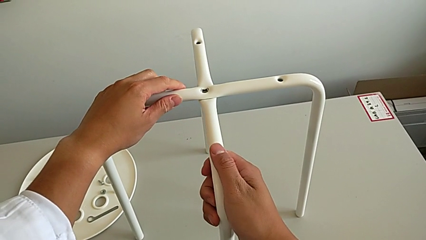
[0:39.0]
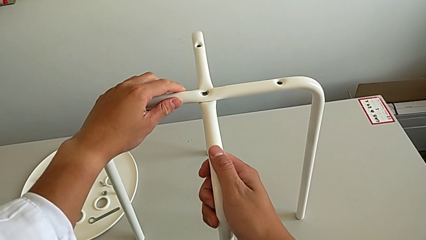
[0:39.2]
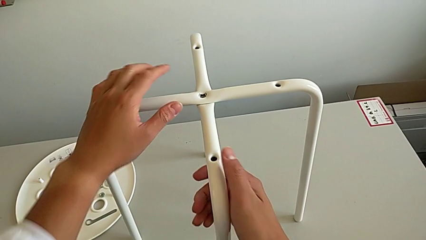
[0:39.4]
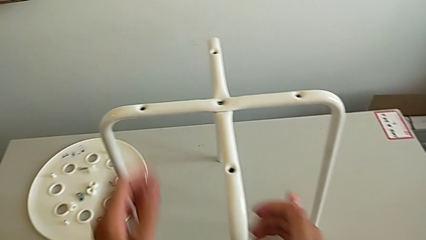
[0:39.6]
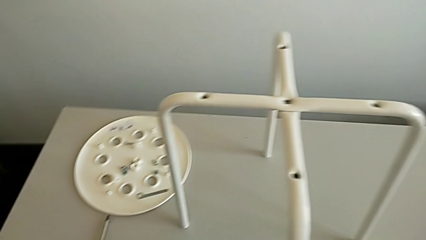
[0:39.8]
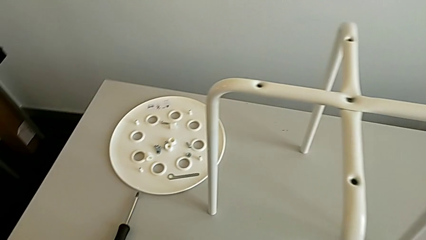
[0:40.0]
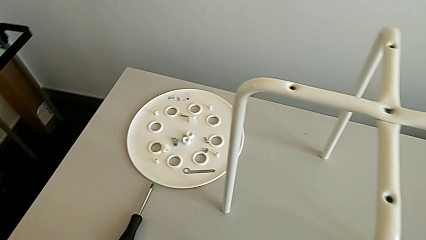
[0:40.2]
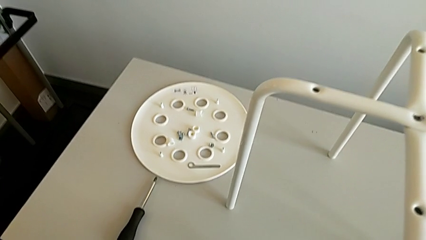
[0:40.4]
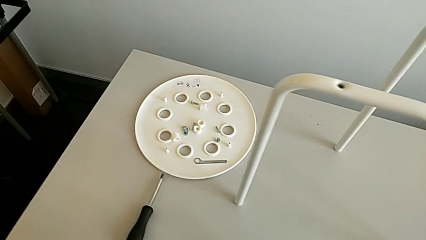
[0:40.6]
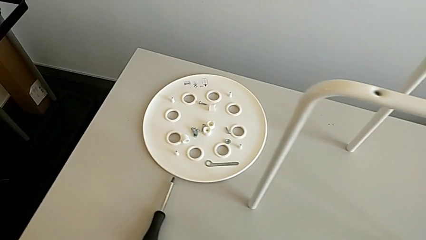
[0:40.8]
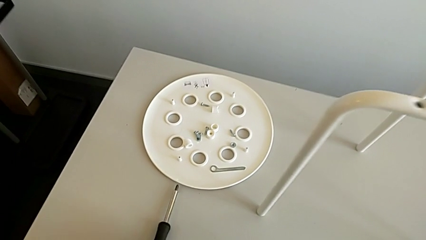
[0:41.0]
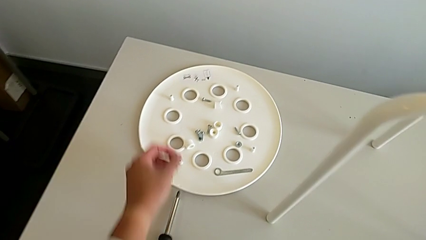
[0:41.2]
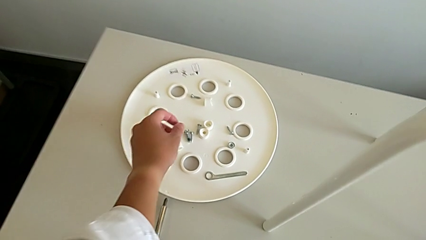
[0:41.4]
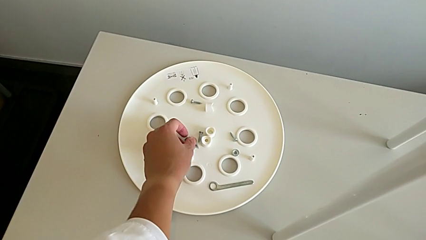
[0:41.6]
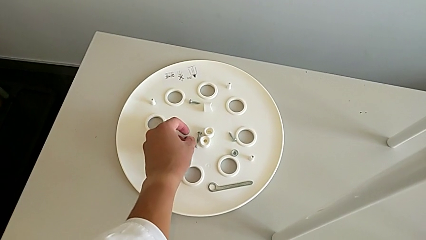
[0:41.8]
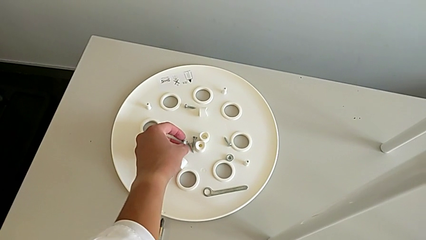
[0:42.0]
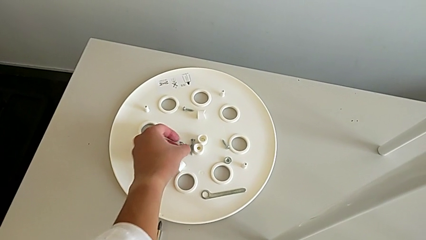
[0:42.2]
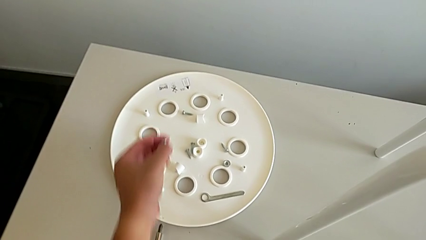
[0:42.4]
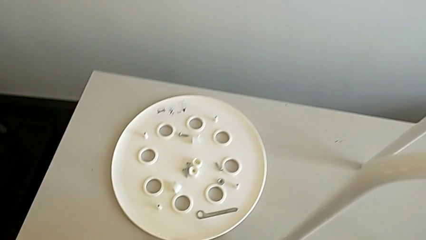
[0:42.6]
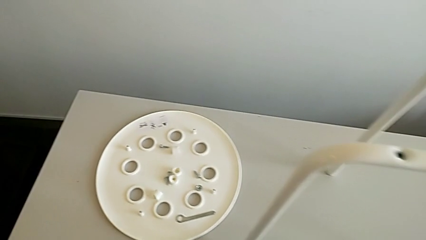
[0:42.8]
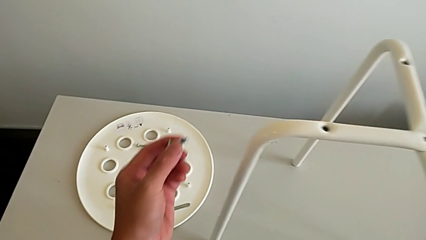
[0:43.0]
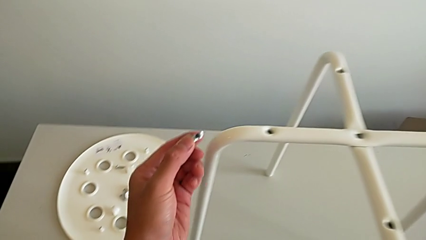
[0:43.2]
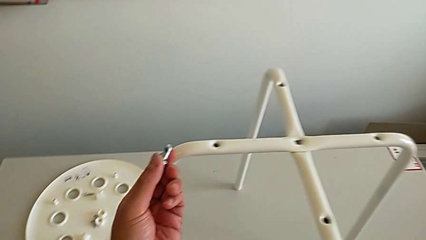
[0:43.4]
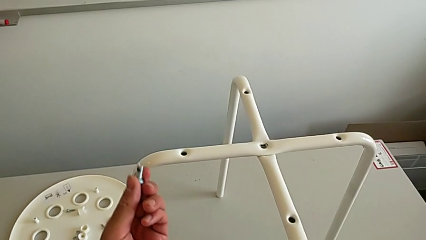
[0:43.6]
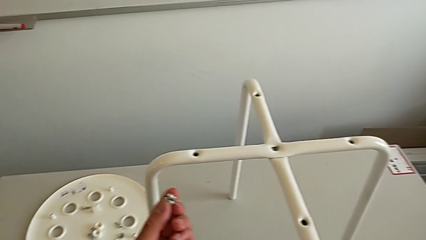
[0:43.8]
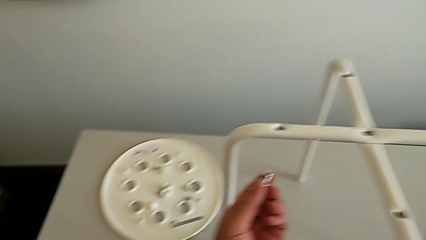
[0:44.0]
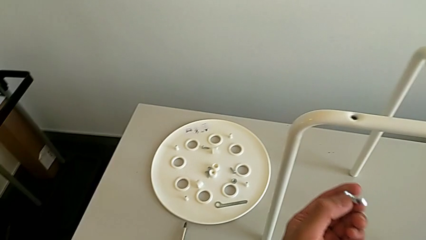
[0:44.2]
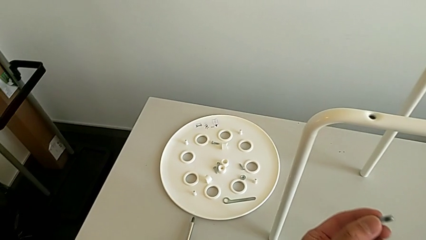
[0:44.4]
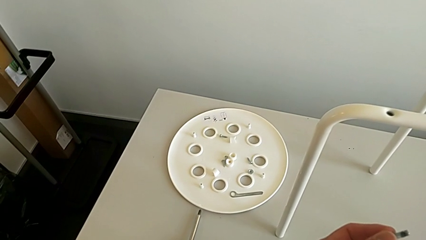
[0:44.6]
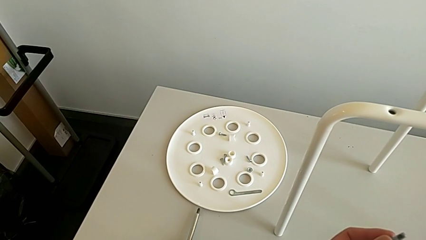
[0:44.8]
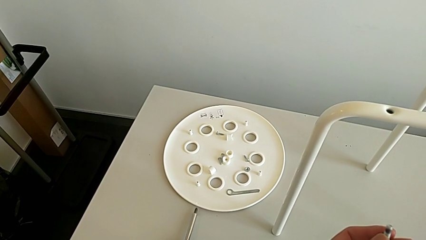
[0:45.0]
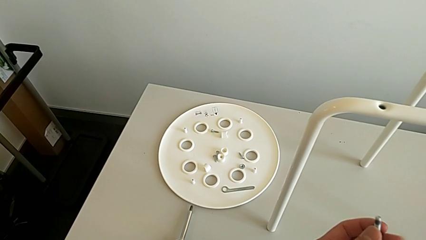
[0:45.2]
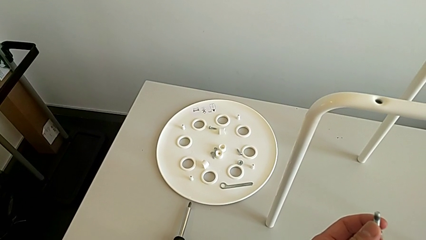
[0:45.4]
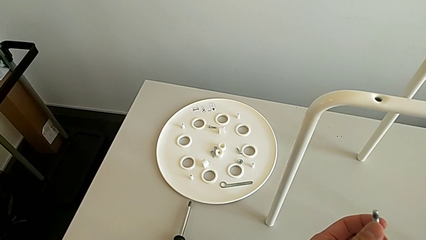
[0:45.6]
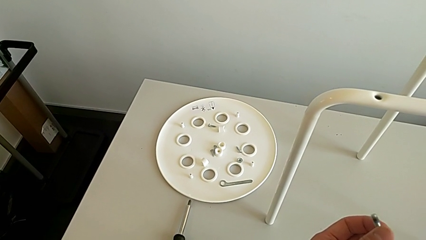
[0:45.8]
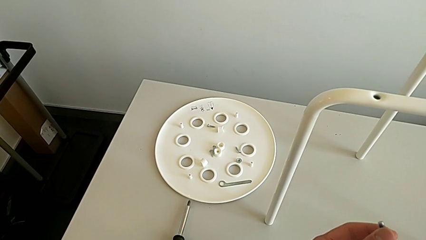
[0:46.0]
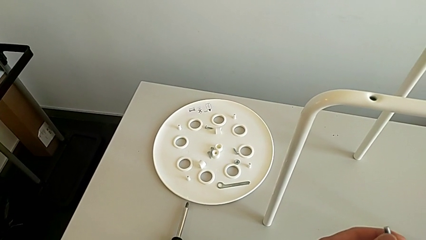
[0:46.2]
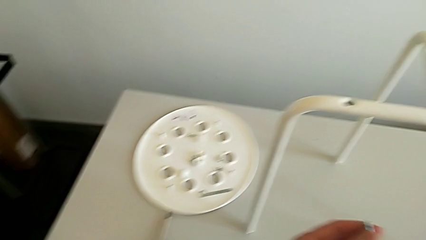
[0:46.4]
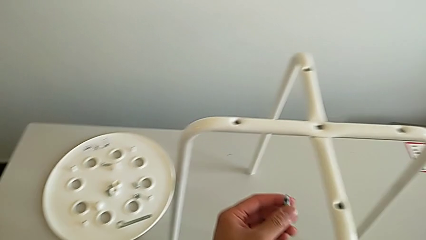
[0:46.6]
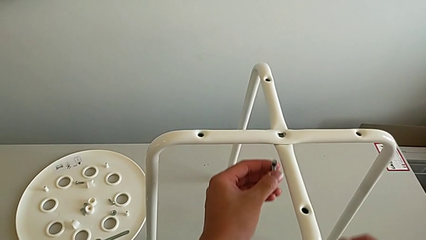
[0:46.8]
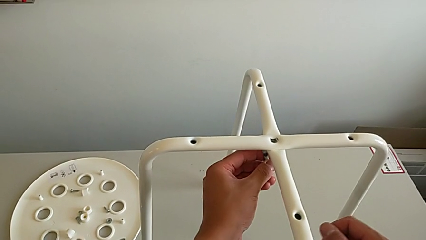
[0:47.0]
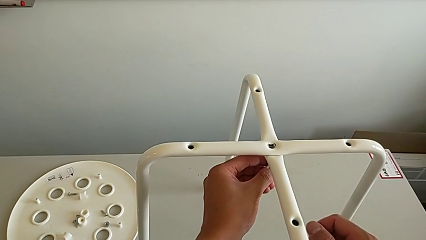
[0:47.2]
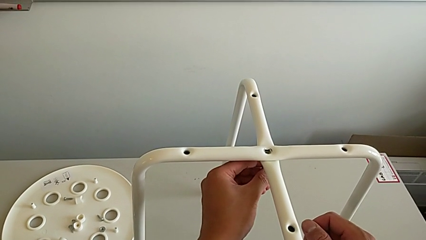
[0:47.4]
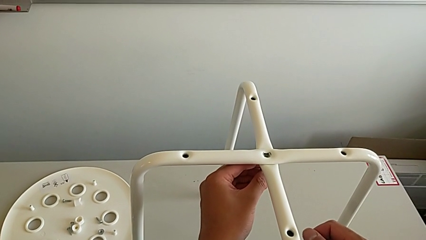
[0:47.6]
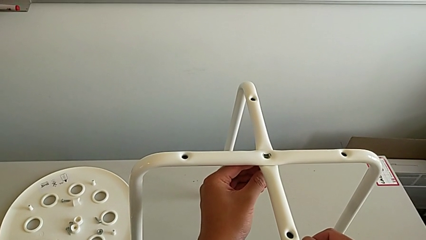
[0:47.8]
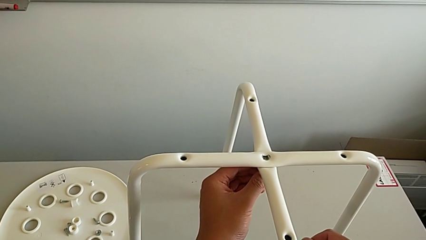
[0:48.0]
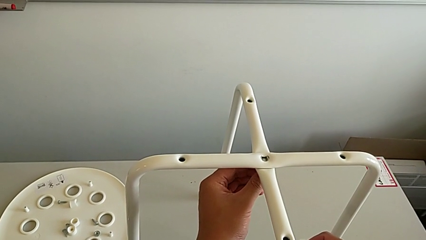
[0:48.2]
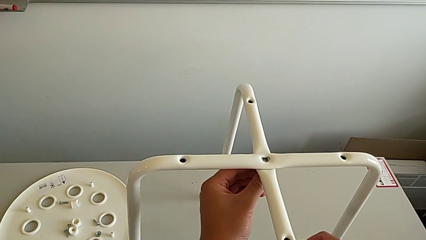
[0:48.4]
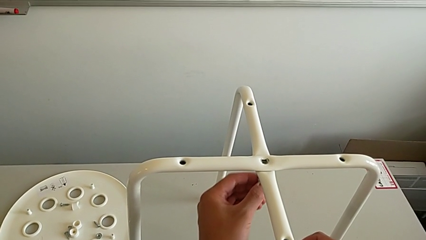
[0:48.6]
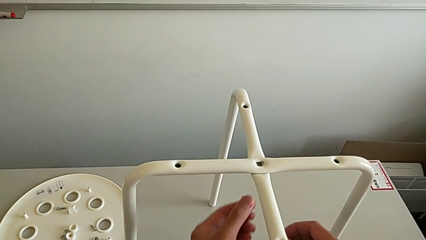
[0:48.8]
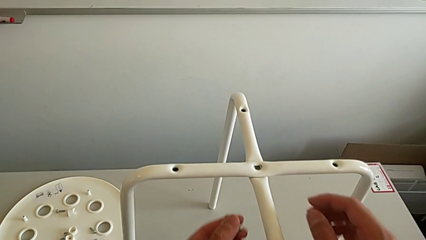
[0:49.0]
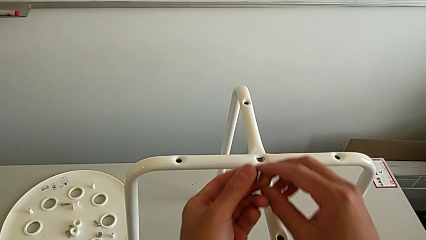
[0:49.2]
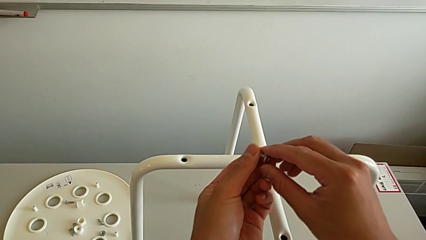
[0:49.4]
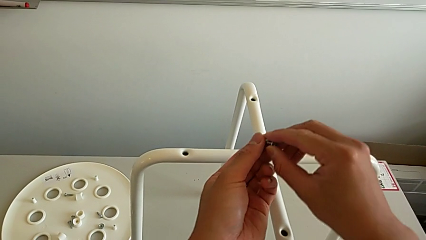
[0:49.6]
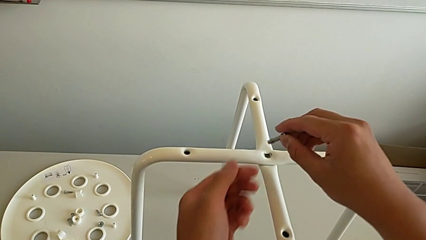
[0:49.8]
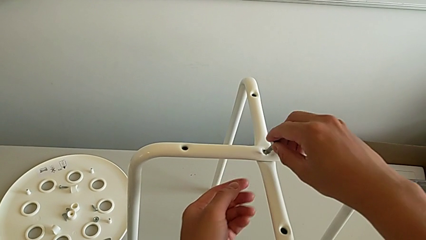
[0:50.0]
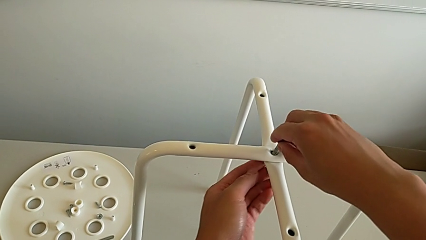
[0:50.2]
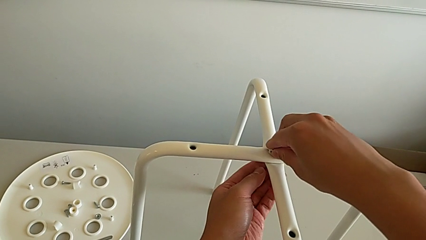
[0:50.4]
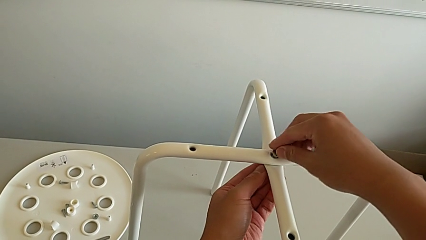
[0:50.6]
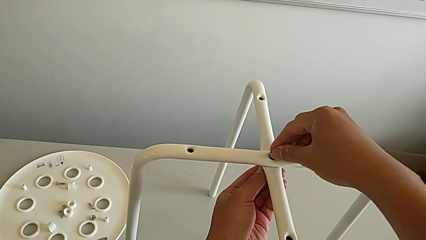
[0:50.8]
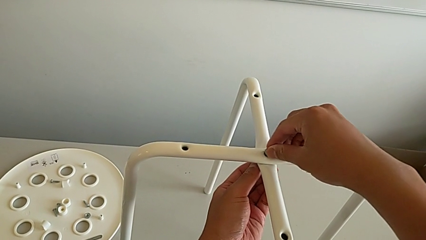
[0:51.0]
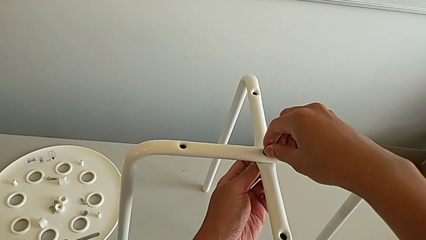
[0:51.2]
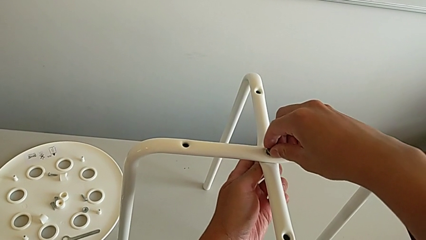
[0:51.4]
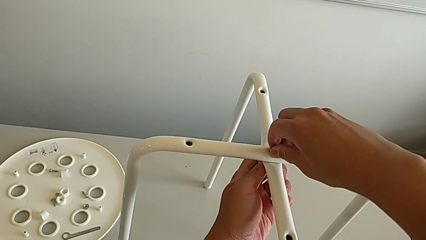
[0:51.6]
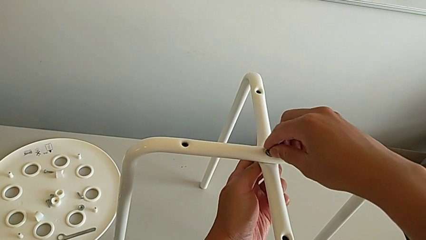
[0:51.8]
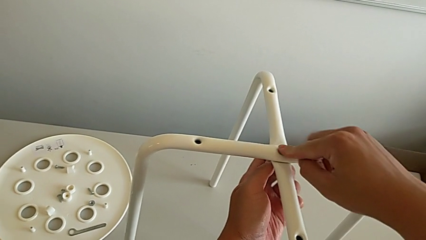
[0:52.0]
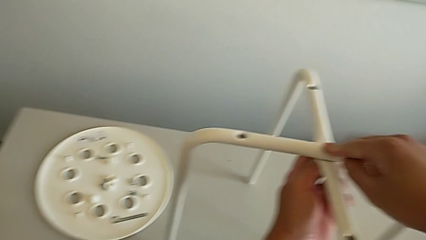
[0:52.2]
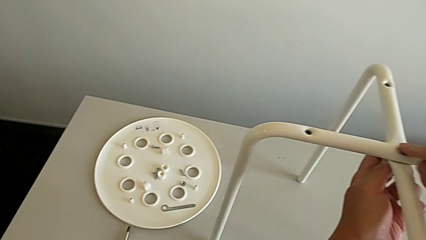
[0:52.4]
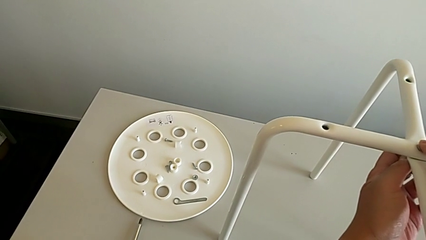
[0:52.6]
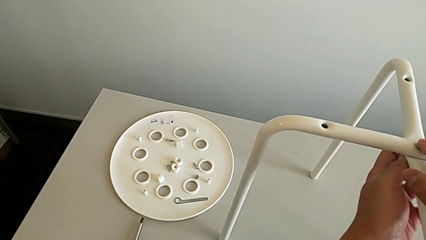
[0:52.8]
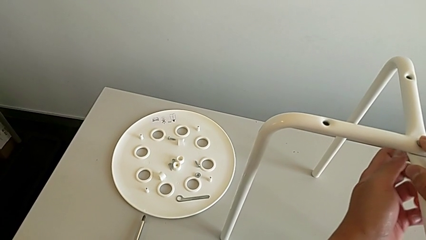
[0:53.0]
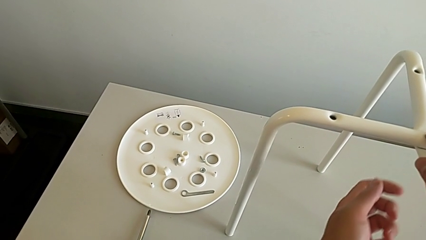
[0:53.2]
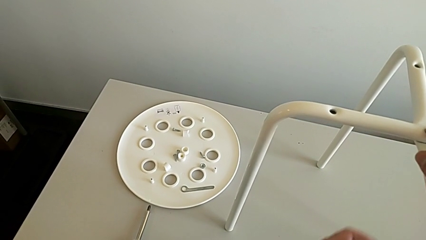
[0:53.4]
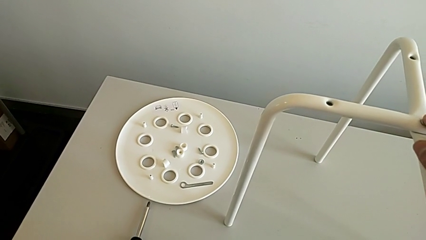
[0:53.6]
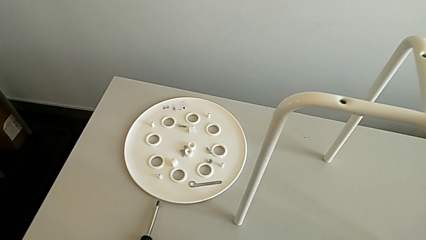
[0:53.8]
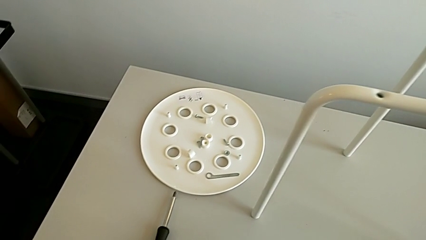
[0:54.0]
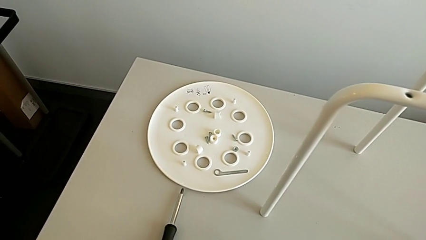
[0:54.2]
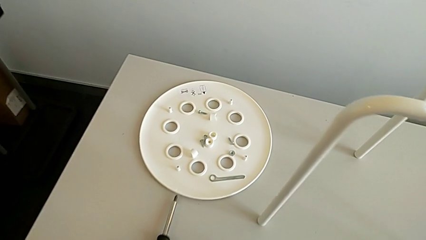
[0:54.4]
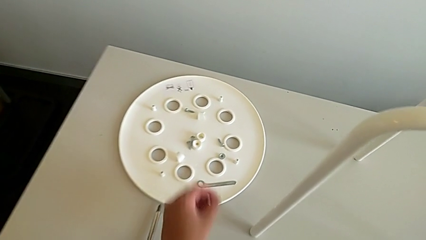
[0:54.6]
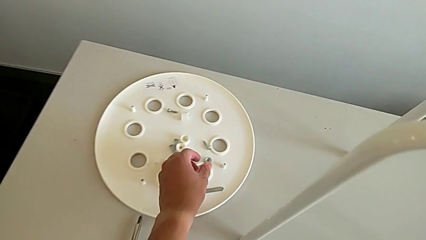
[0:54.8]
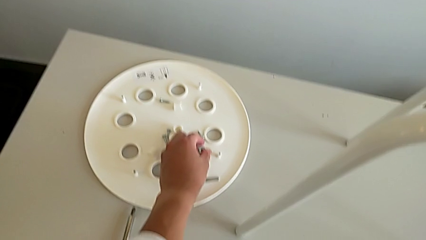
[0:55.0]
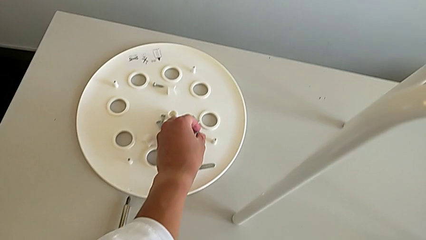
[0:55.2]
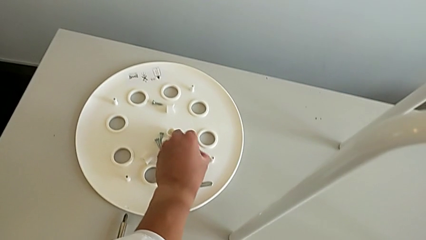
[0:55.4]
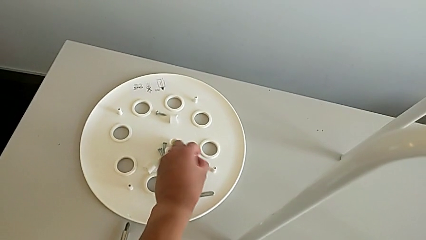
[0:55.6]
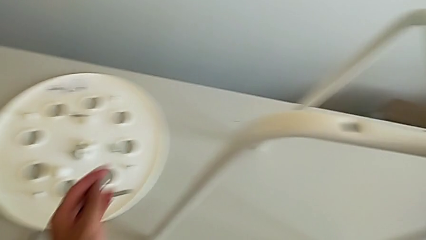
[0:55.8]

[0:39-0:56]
The camera wearer is assembling the legs. They approach the bolt, grab it and inspect it twice. They wrongly insert the bottom bolt, trying to insert the screw from below. They withdraw the bolt, grab the bolt, insert it, screw it, hold the screw, approach the hex nut and grab it.
